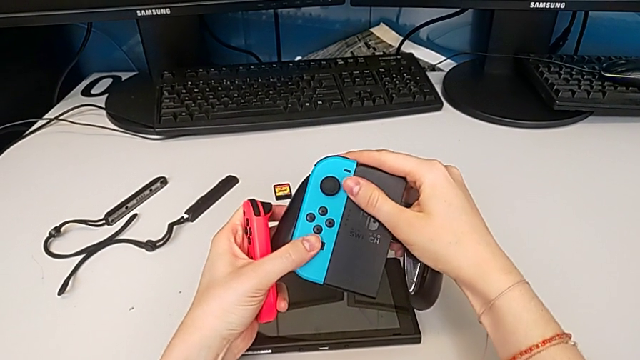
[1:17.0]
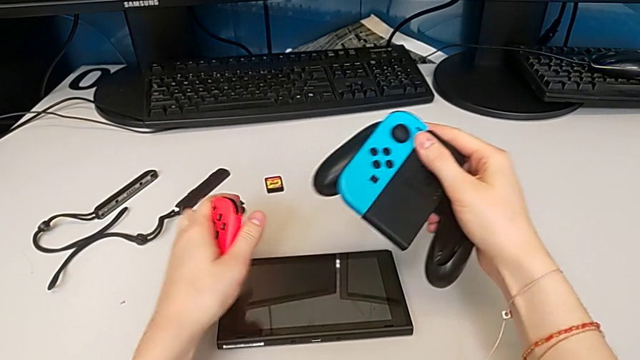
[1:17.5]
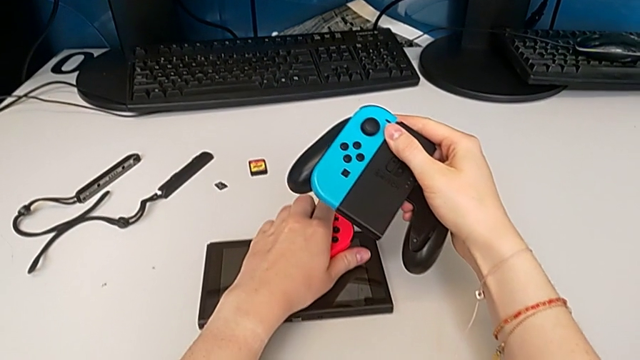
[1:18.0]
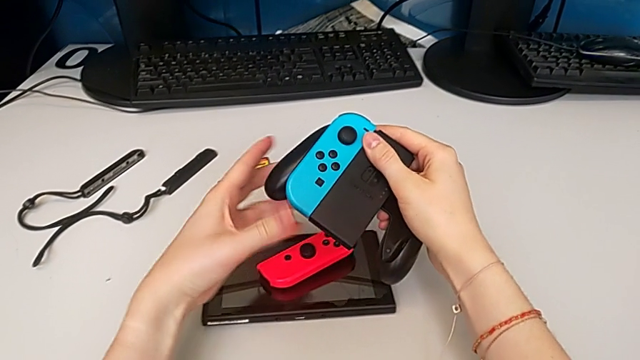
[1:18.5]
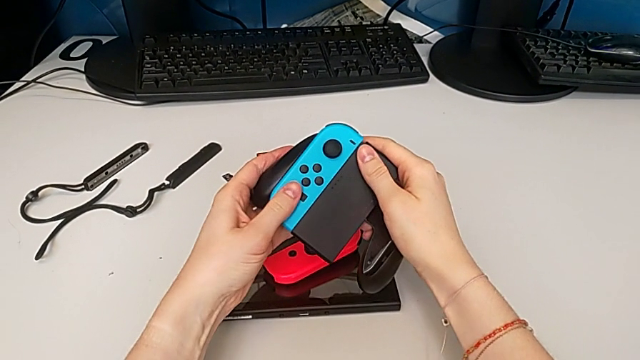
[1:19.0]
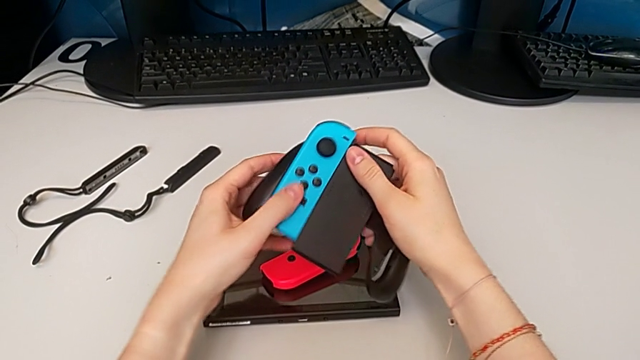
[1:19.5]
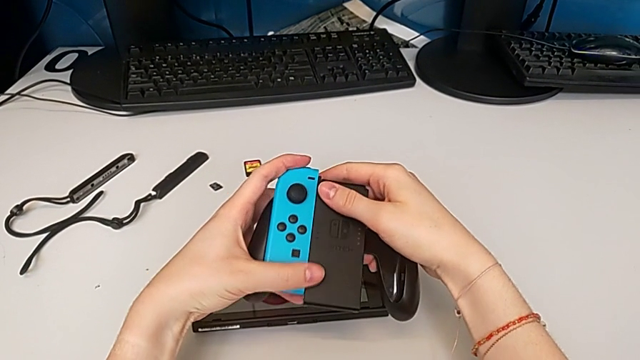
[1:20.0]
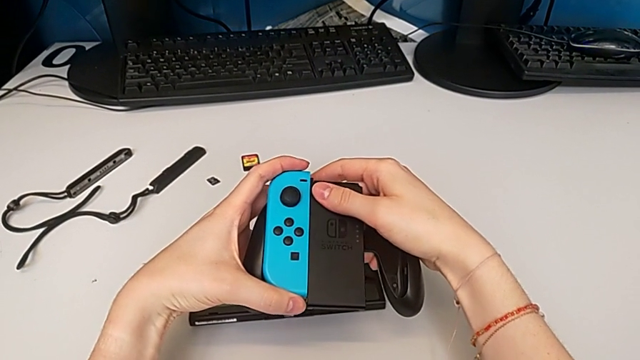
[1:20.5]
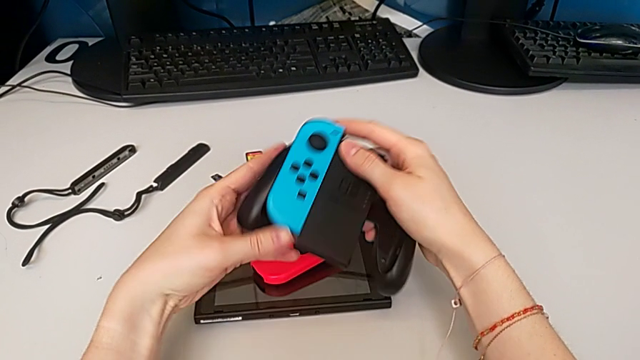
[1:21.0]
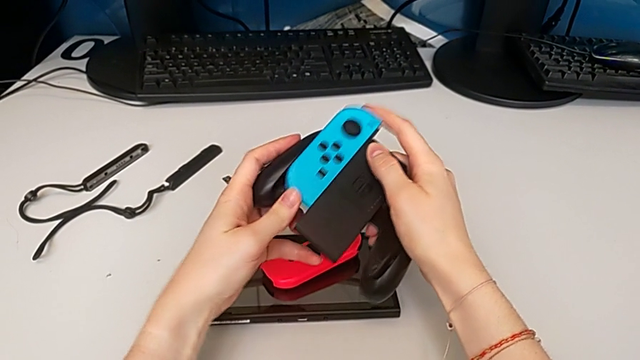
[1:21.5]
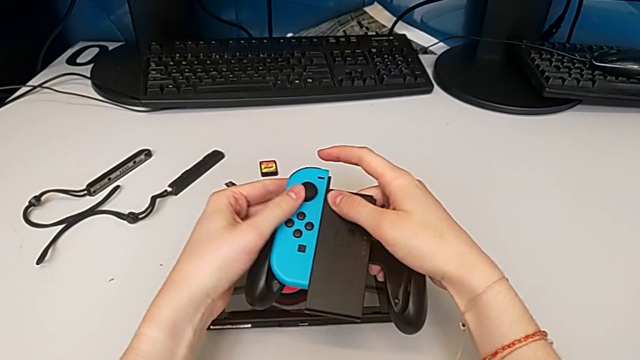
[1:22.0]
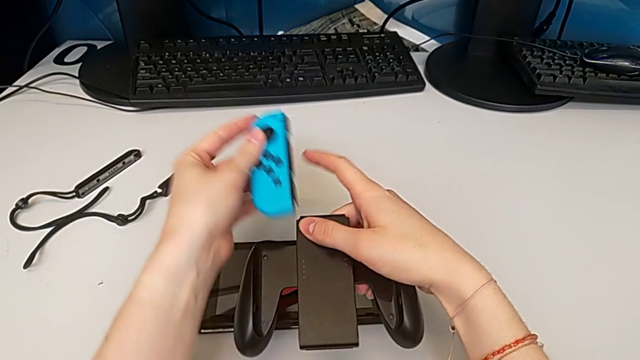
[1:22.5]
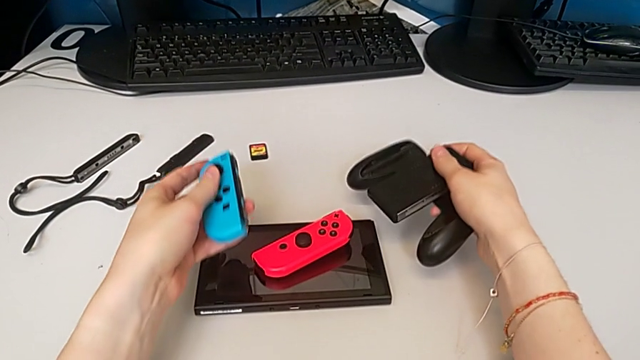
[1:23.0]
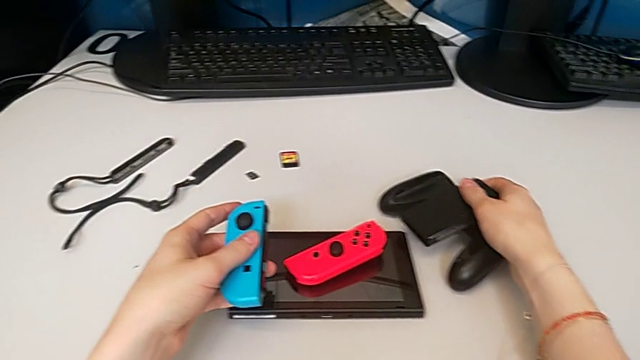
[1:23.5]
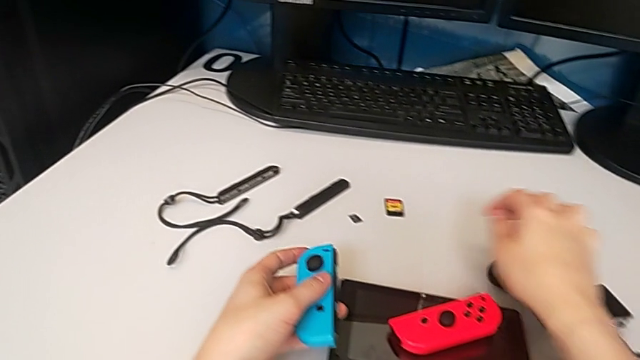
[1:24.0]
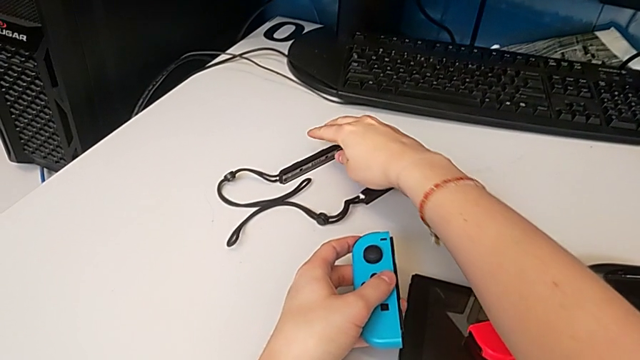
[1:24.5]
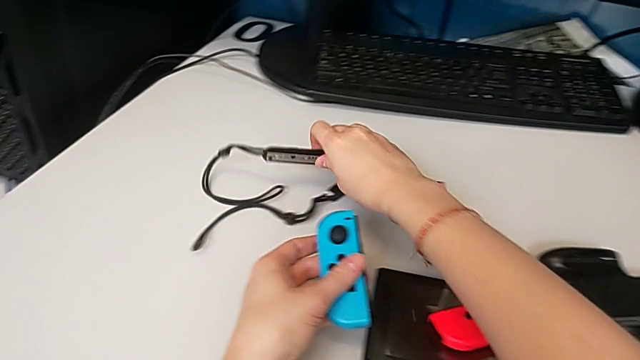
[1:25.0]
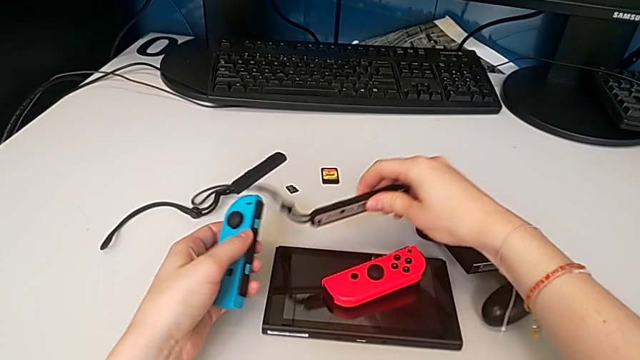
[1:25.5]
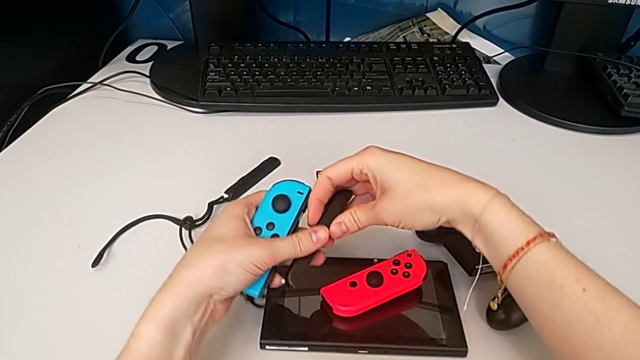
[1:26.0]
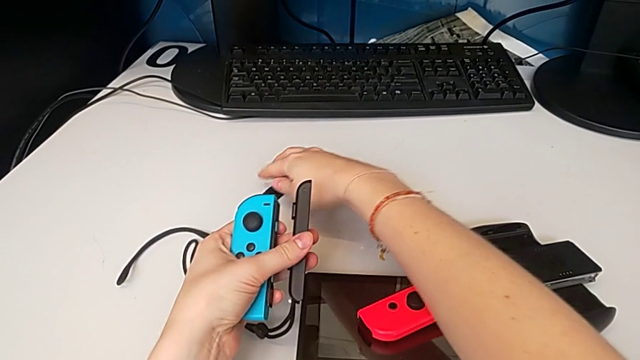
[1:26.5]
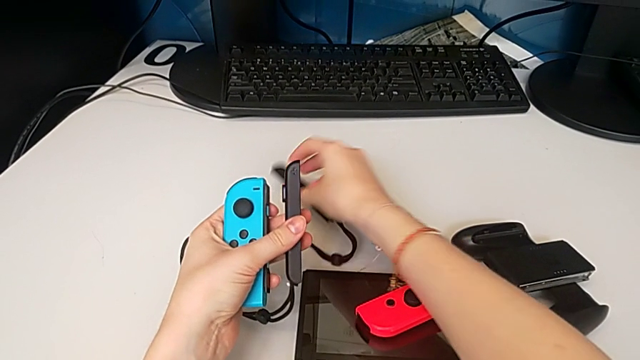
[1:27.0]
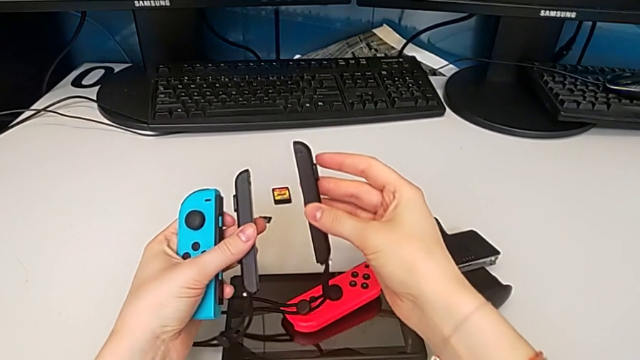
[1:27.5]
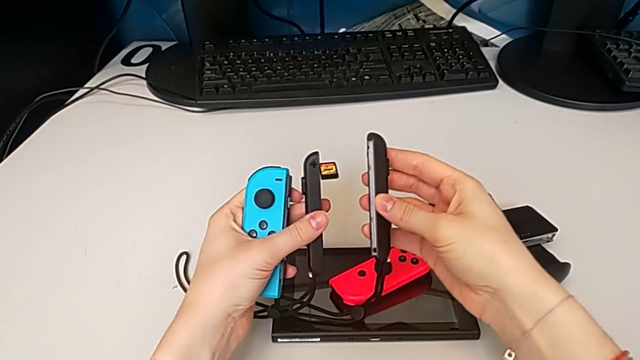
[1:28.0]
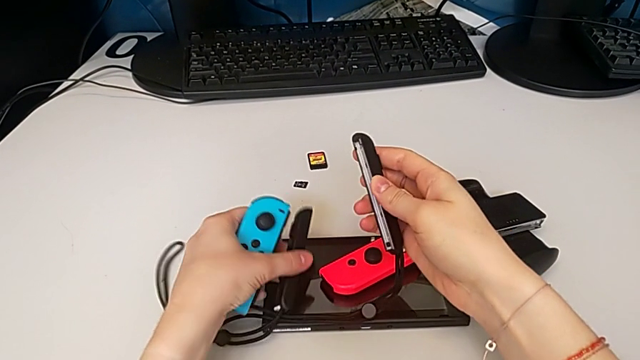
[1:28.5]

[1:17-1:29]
The camera wearer is changing the Joy-Con controllers of the comfort grip to a Joy-Con strap. They place the right Joy-Con controller, withdraw the left Joy-Con controller, place the comfort grip and grab the Joy-Con strap twice.

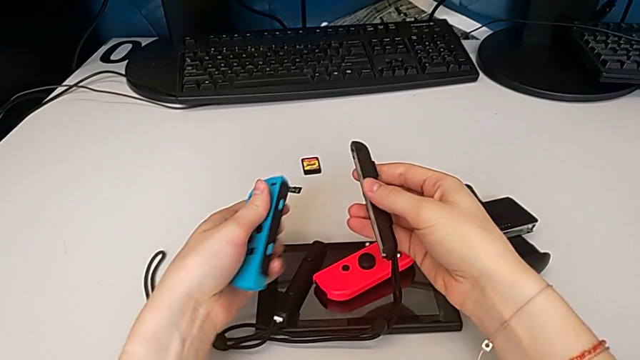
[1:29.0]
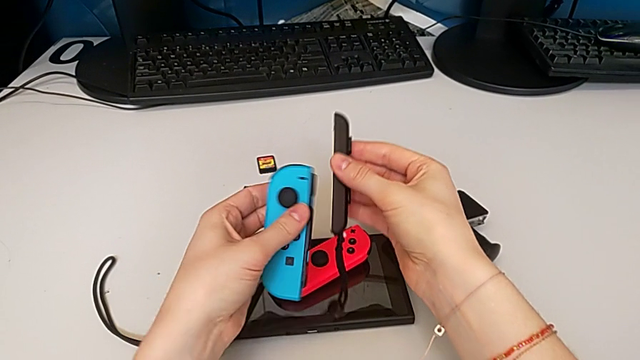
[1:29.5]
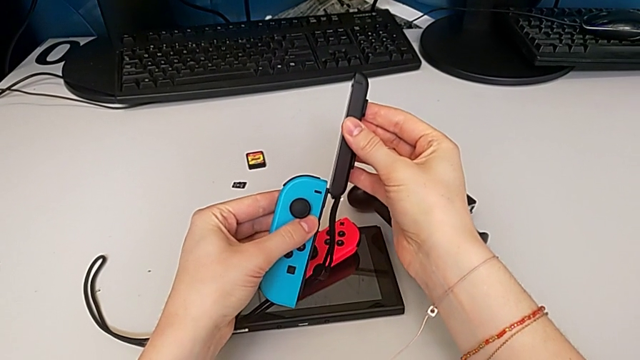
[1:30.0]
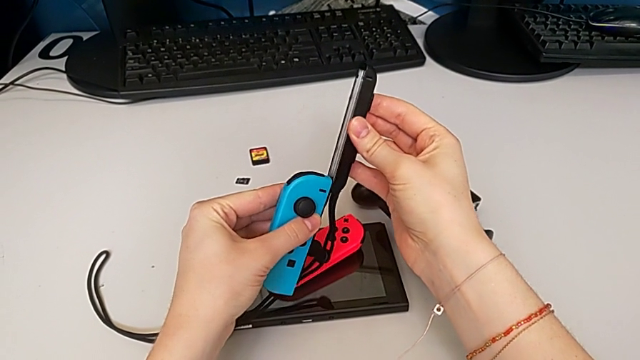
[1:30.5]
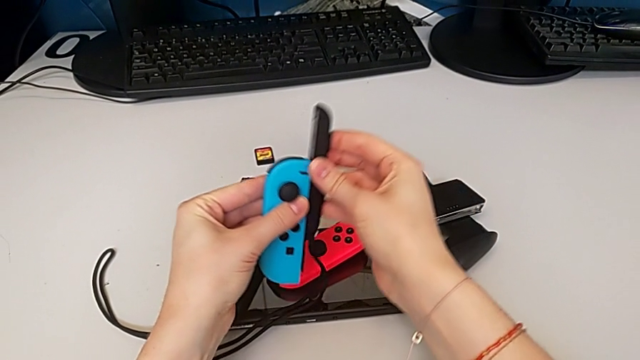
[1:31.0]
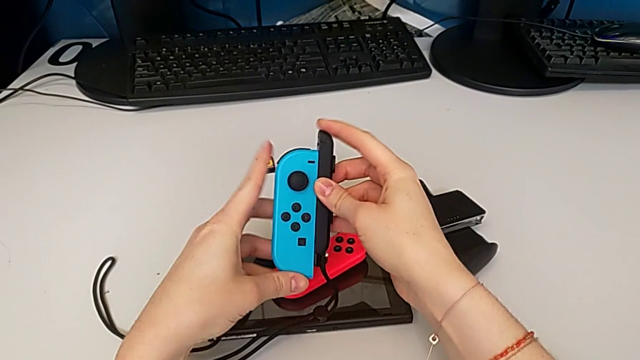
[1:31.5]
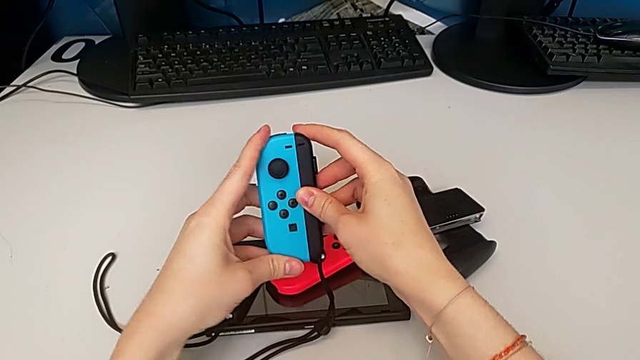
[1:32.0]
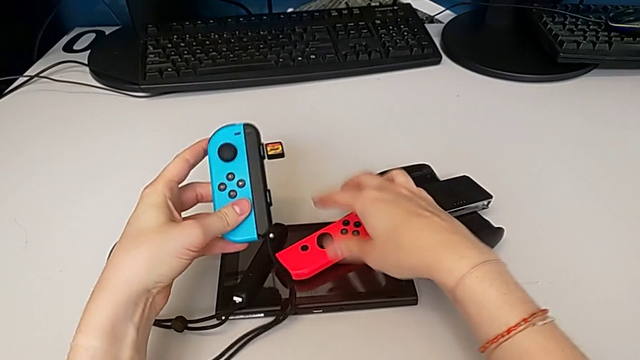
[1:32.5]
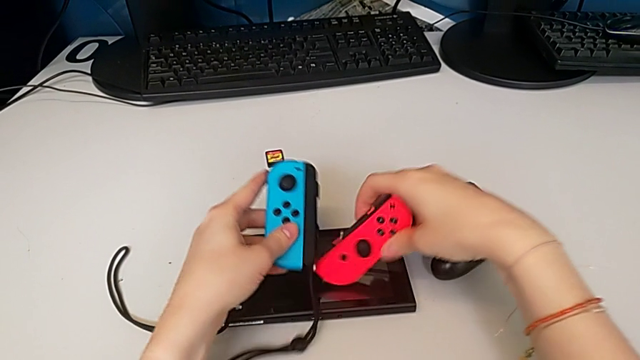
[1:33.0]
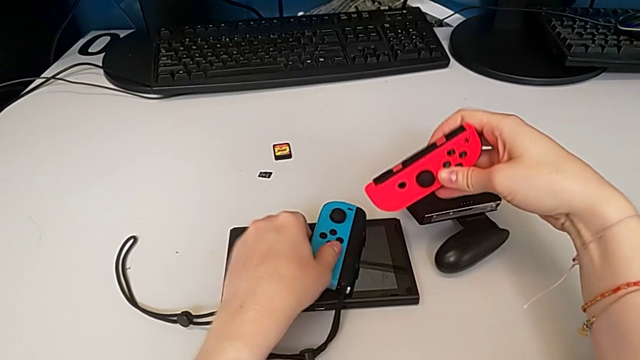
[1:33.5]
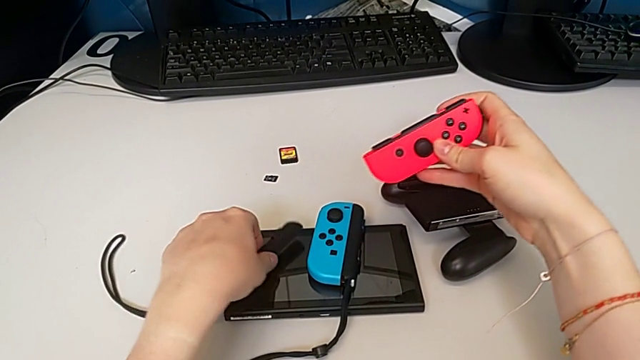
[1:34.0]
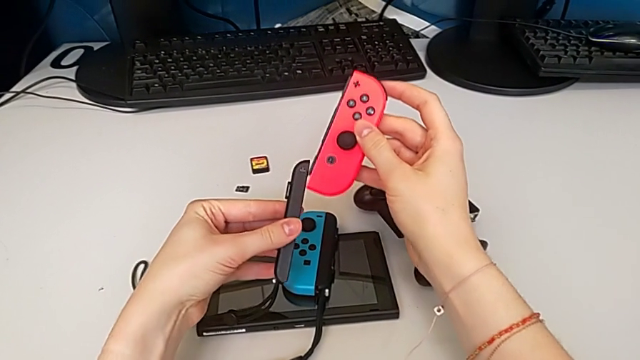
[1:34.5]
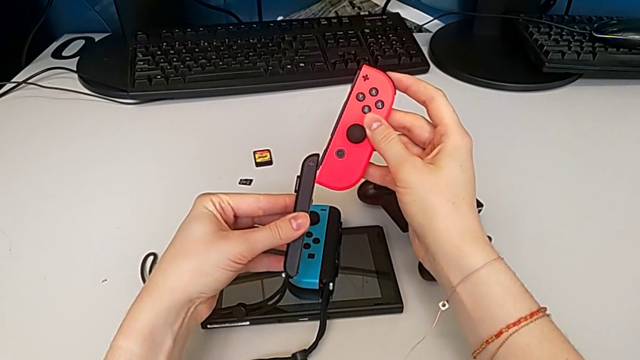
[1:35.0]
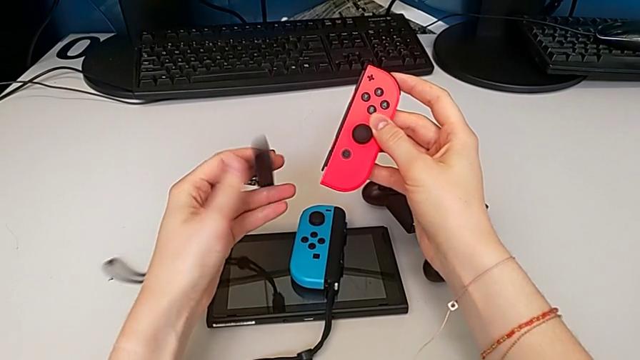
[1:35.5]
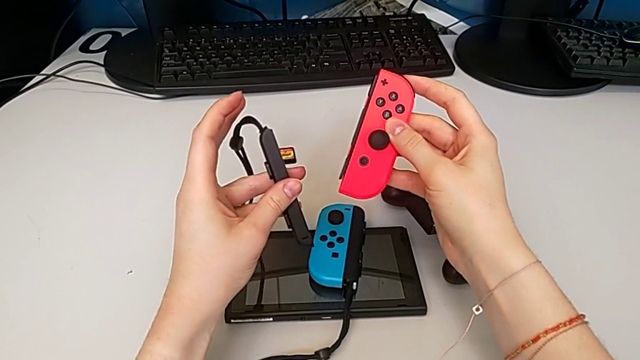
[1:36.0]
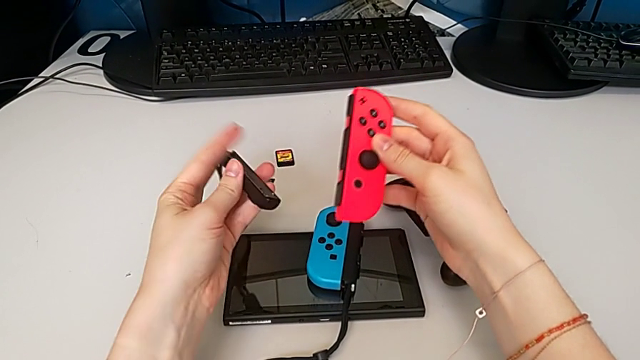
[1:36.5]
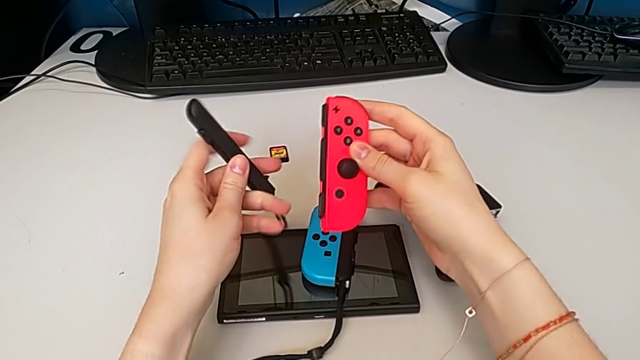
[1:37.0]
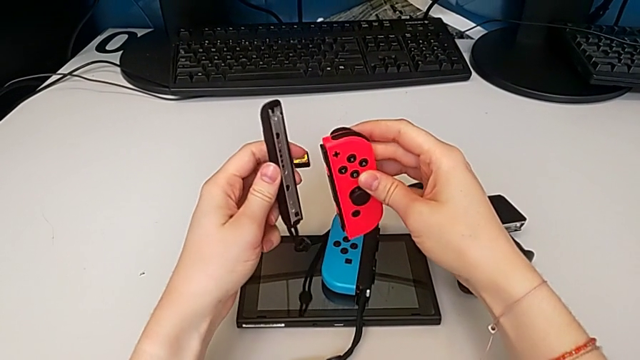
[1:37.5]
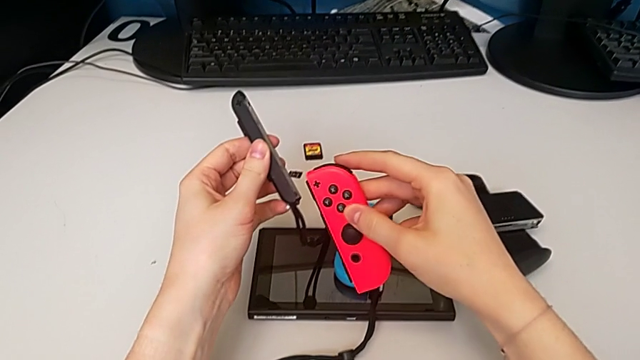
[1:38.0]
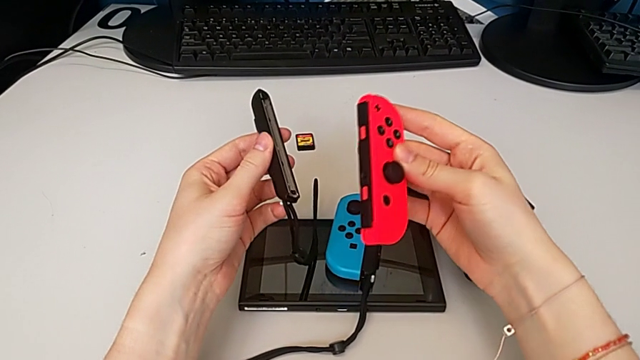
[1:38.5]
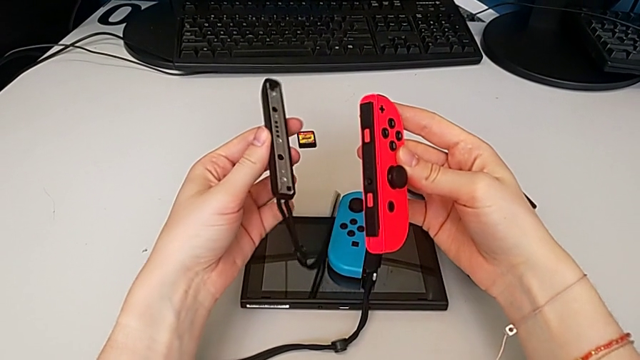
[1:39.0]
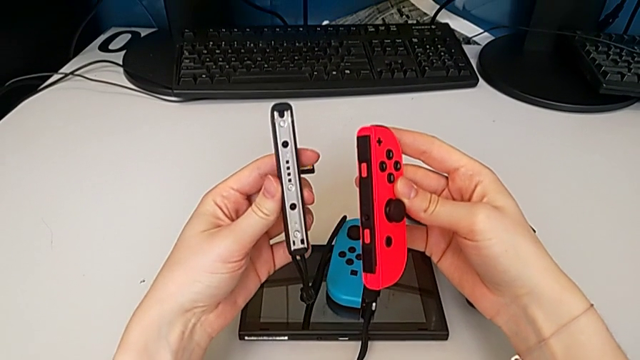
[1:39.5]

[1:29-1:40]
The camera wearer is changing the Joy-Con controllers of the comfort grip to a Joy-Con strap. They slide the Joy-Con strap, grab the right Joy-Con controller, place the left Joy-Con controller, grab the Joy-Con strap, rotate it and inspect the Joy-Con controller.
